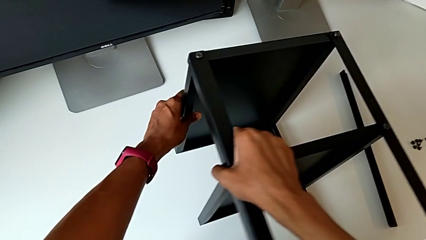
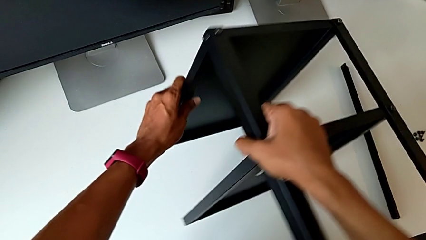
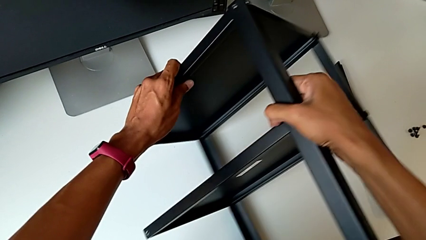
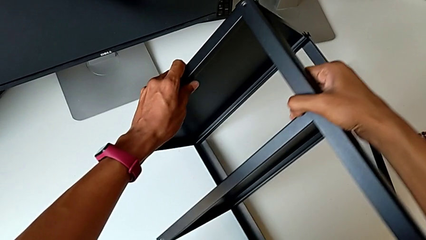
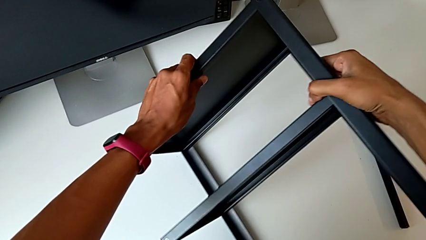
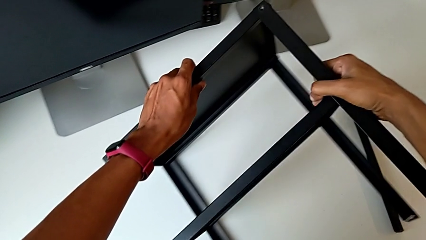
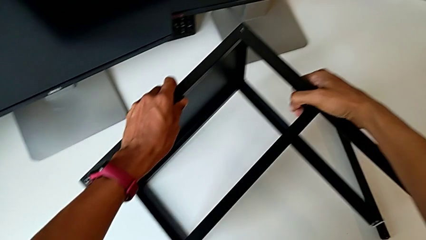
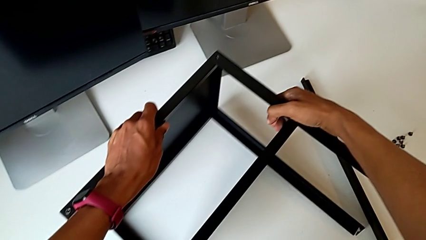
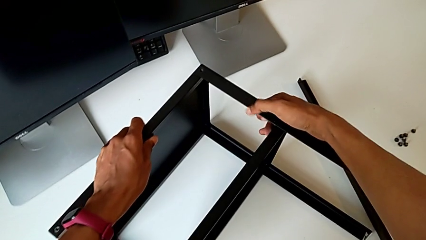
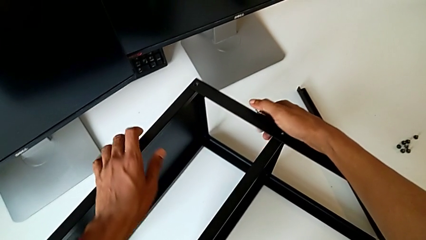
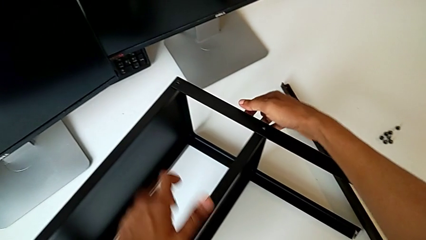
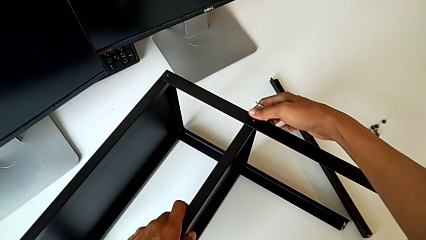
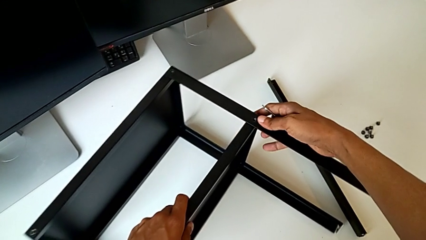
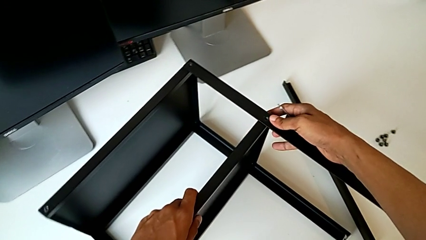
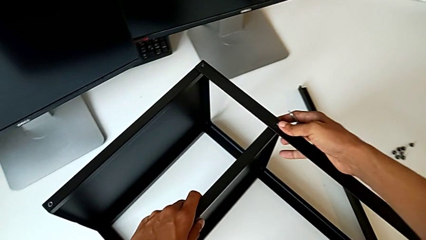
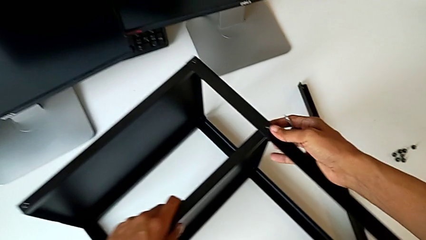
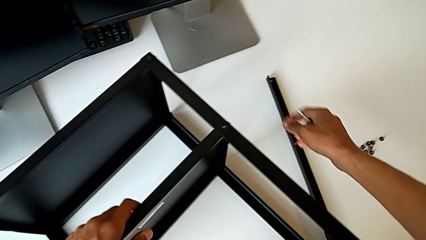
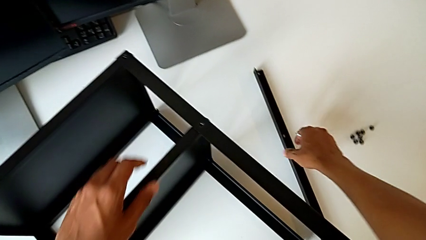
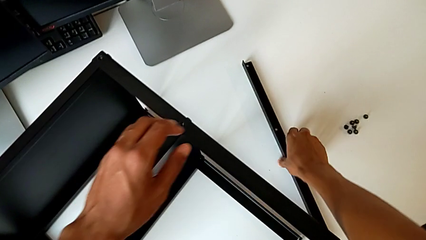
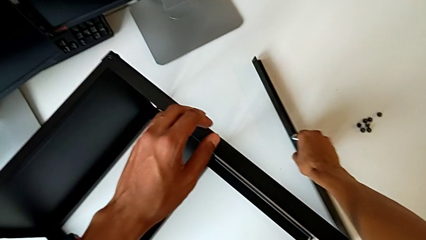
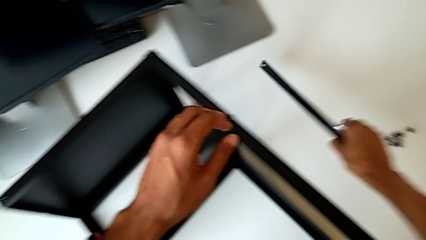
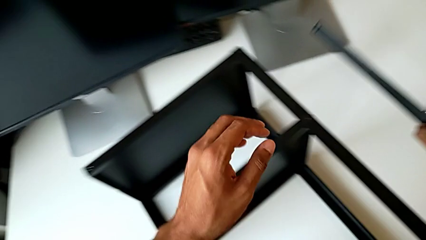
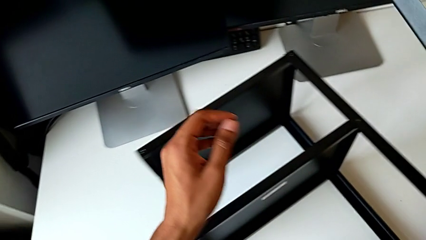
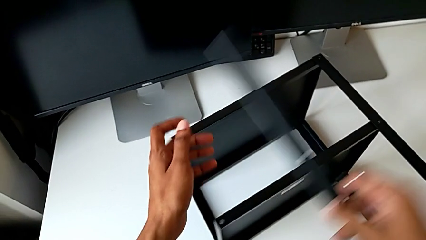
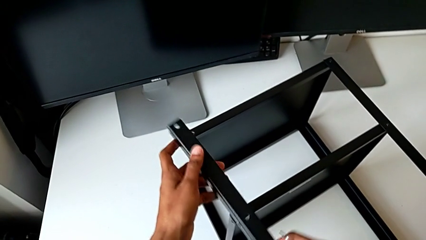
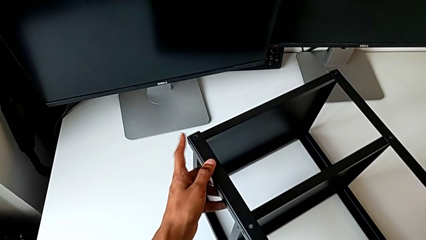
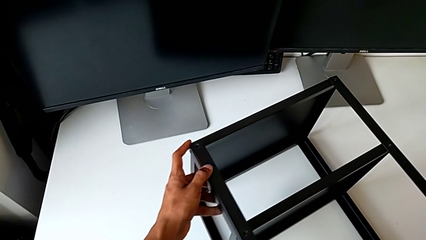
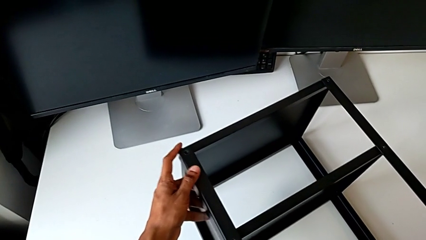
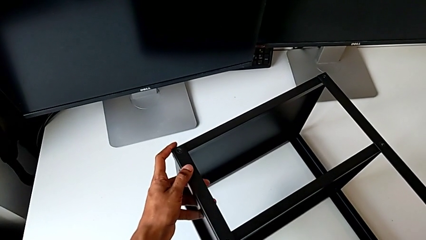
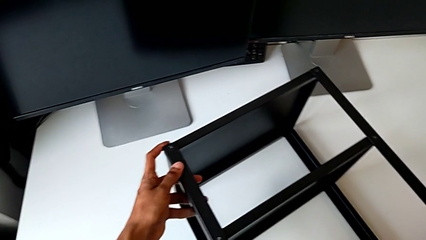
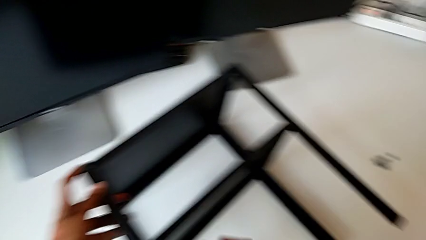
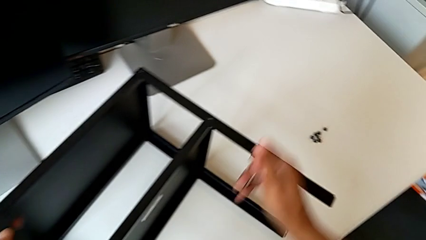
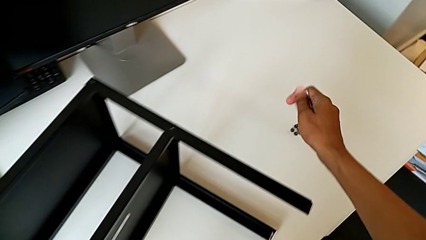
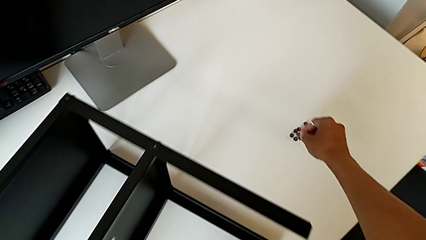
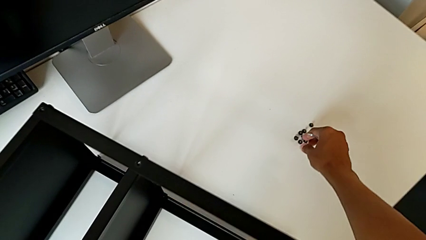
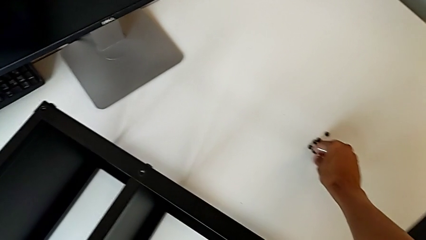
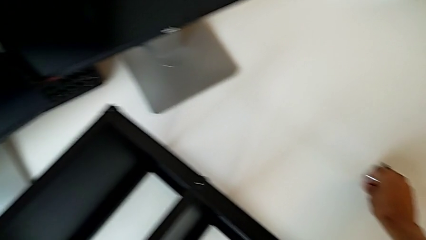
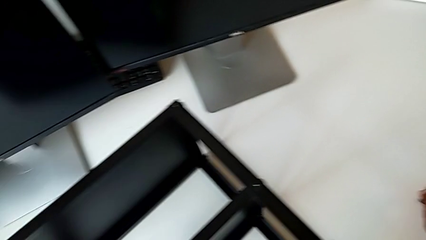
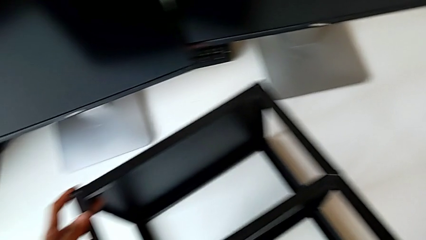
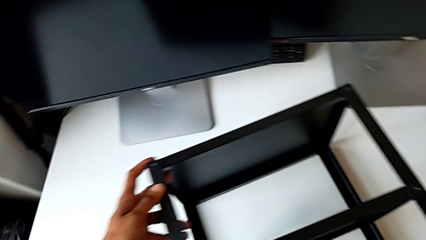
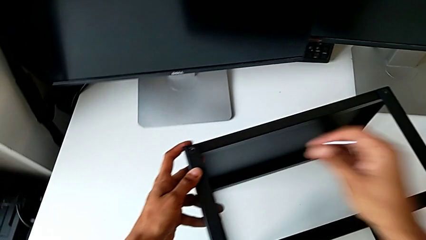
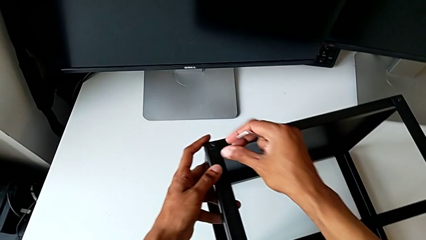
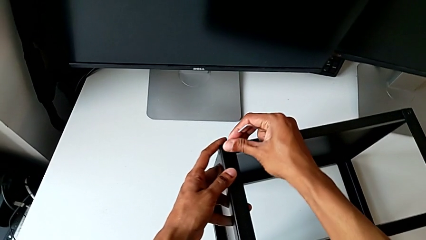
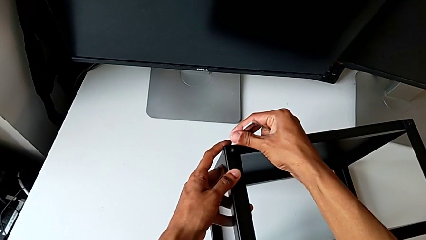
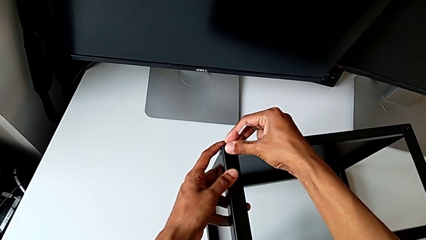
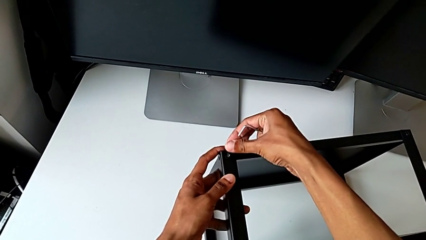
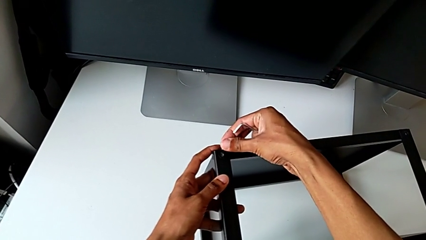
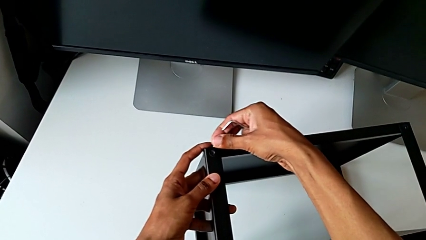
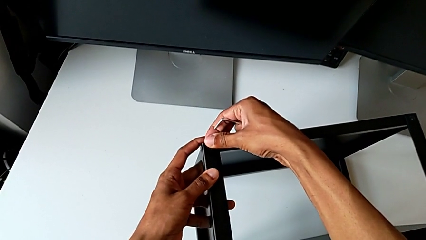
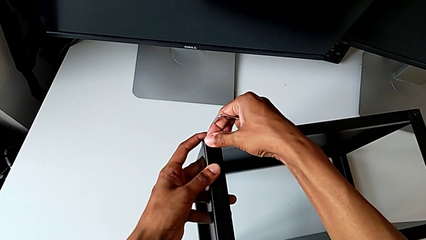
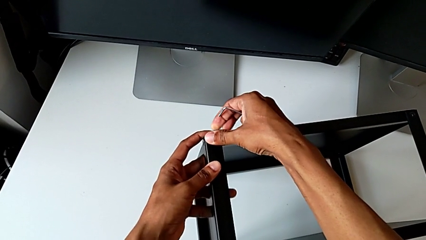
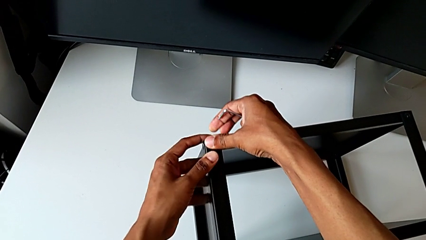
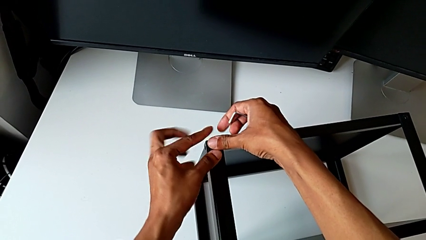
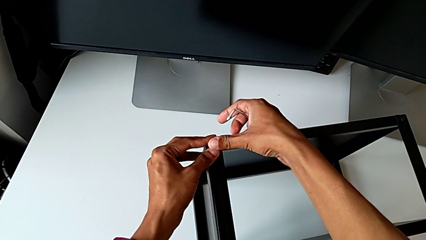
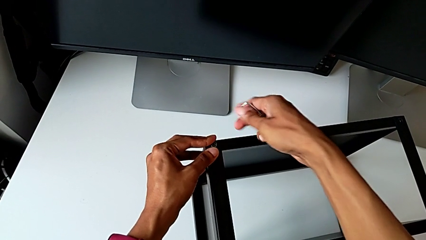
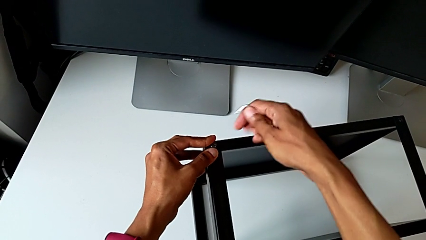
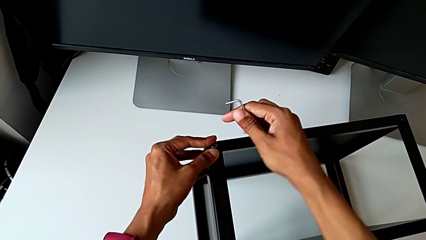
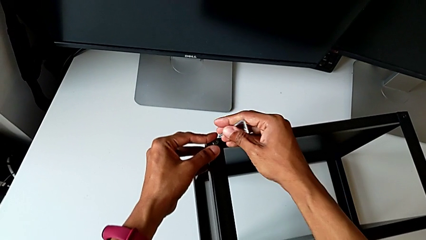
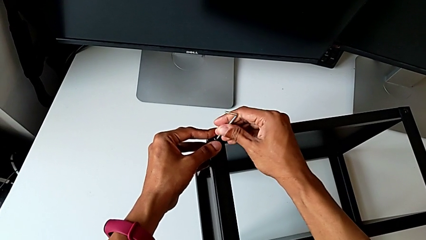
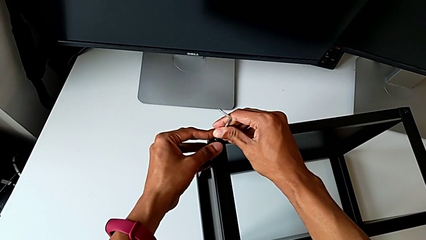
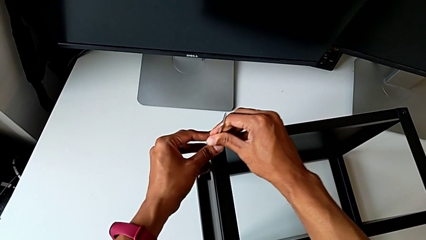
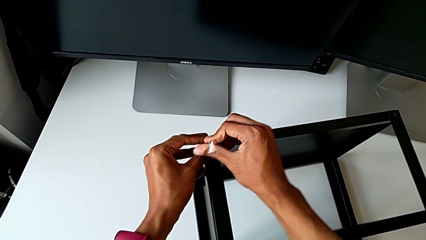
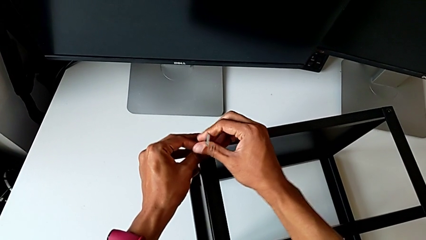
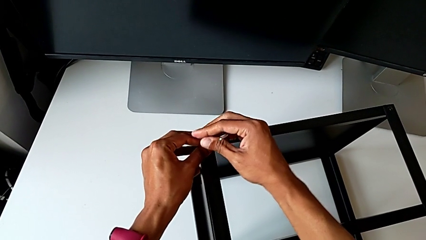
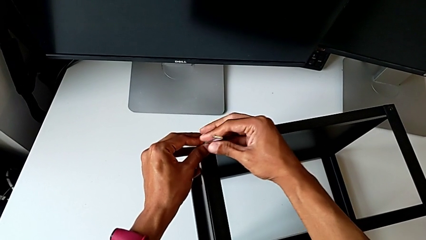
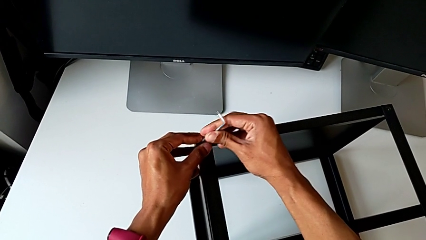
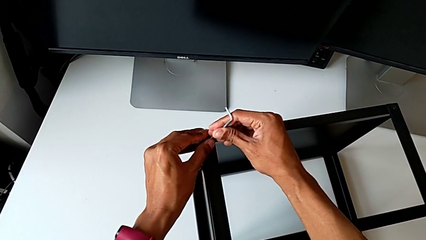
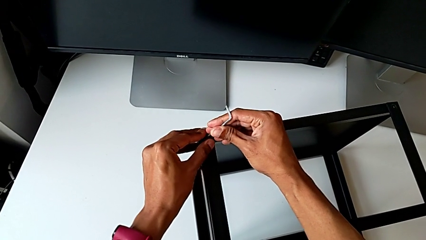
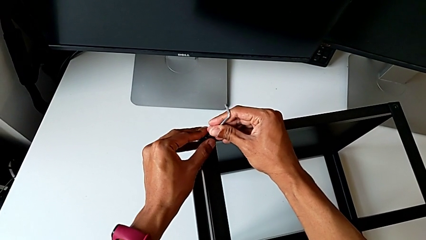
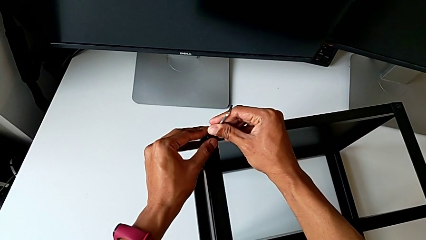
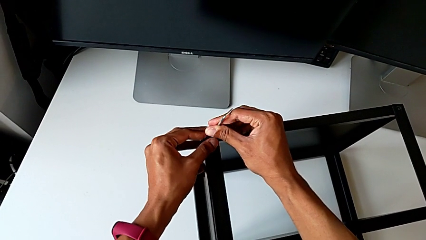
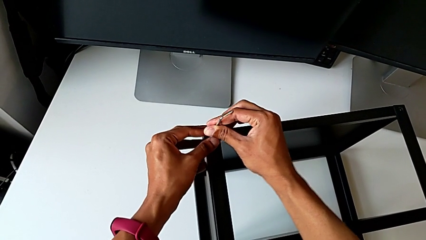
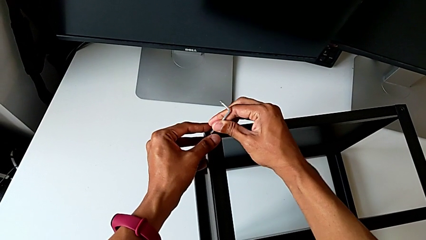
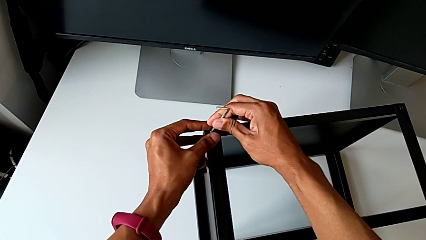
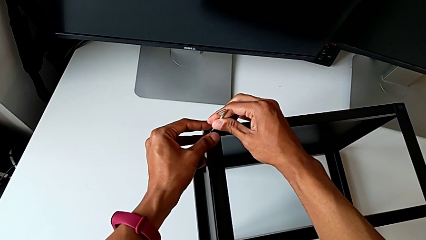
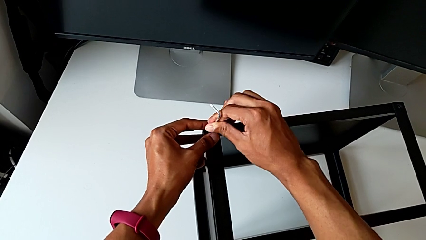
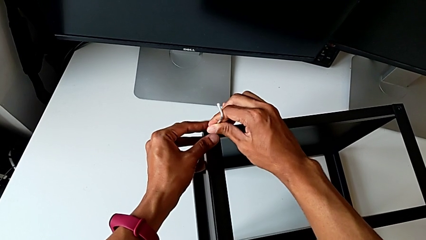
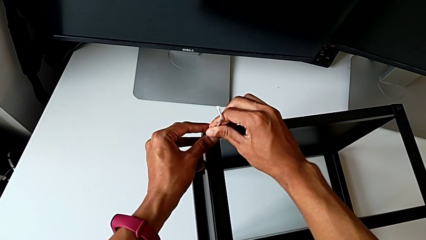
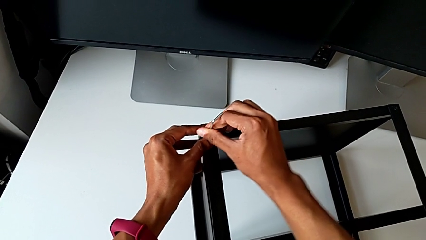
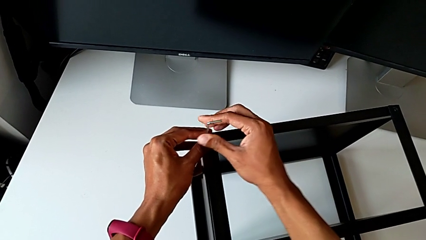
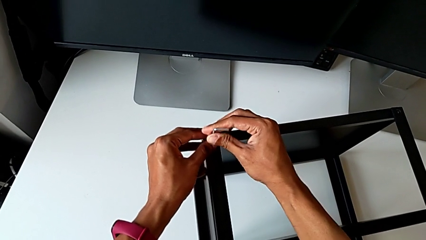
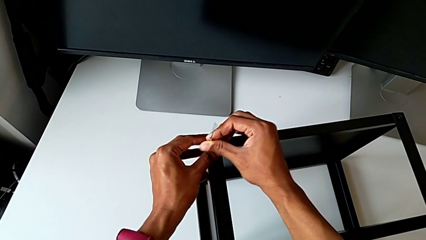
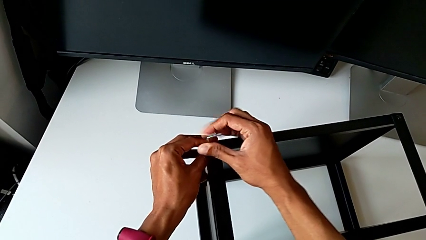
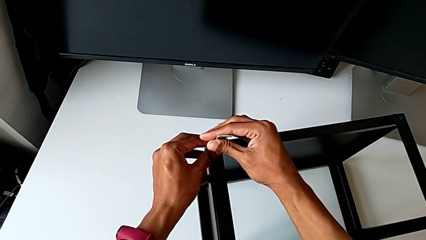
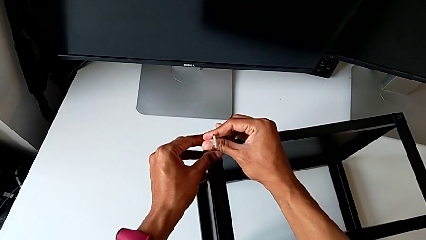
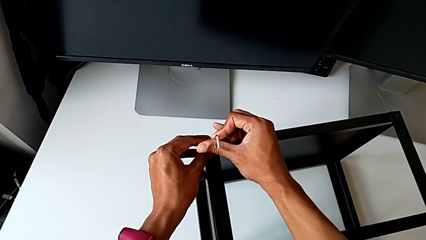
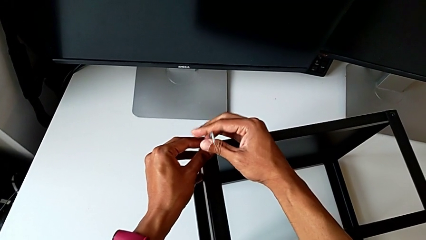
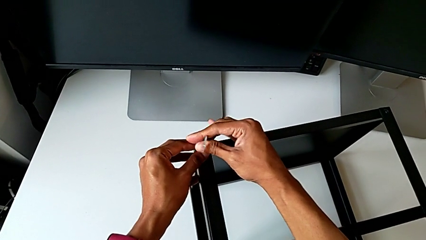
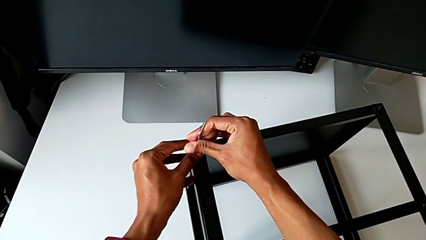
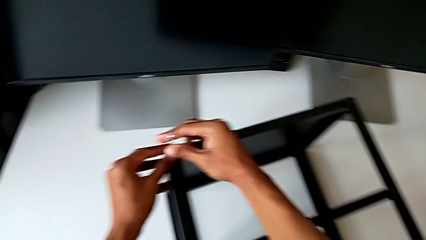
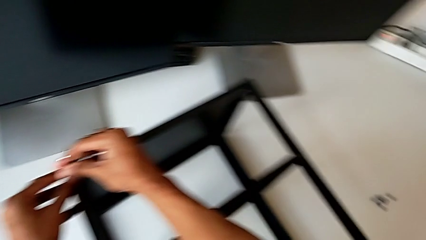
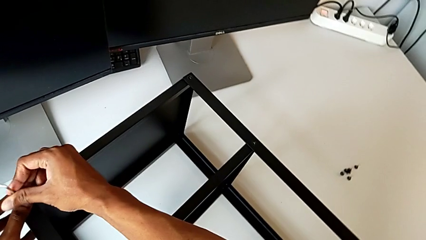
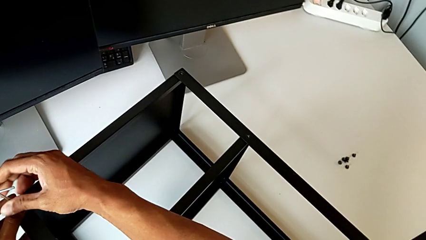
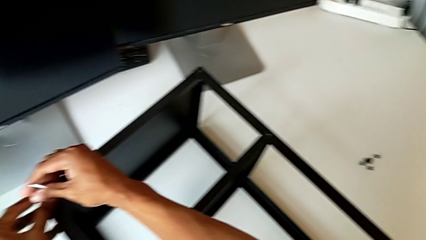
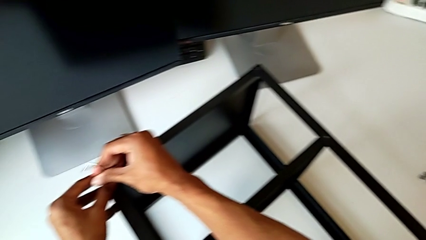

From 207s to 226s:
The camera wearer is assembling the remaining three legs. They rotate the nightstand, grab the leg, grab the hex socket head, align it, insert the Allen wrench and begin to screw the hex socket head.
